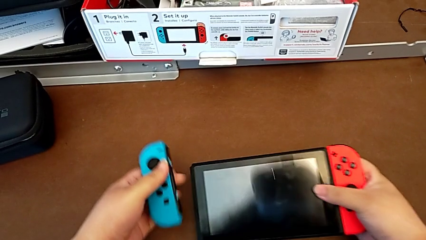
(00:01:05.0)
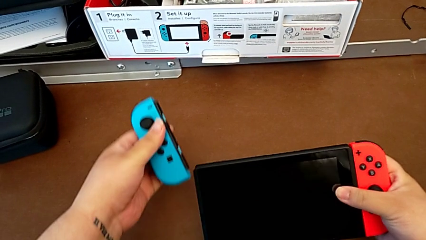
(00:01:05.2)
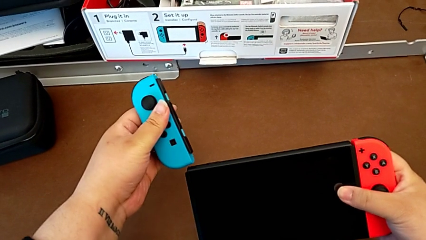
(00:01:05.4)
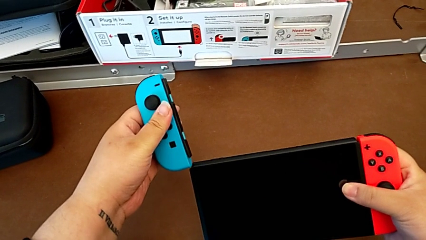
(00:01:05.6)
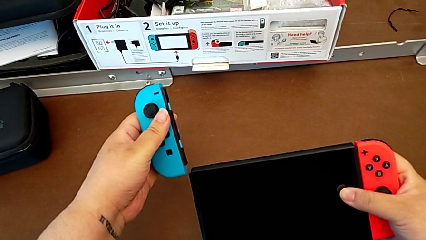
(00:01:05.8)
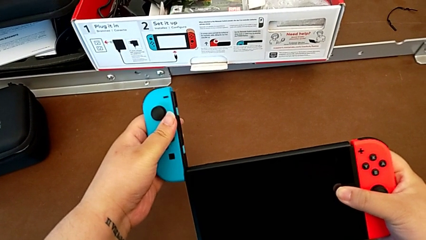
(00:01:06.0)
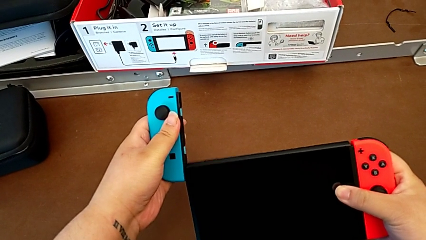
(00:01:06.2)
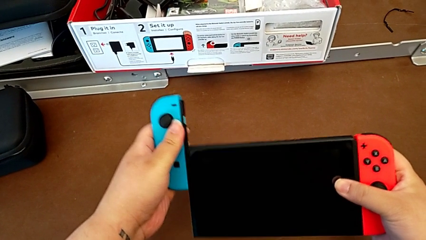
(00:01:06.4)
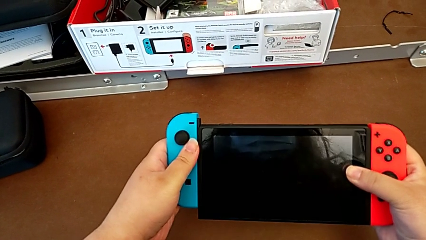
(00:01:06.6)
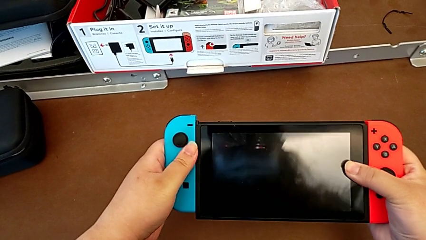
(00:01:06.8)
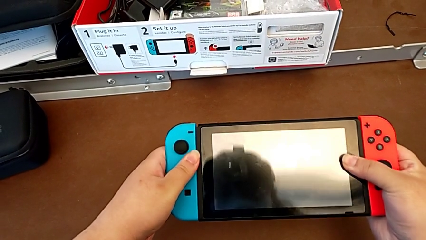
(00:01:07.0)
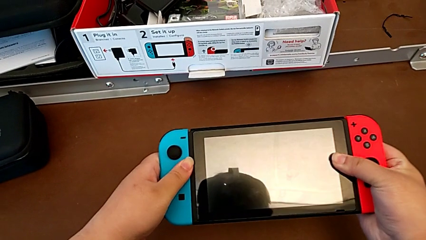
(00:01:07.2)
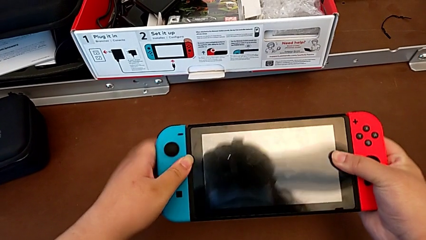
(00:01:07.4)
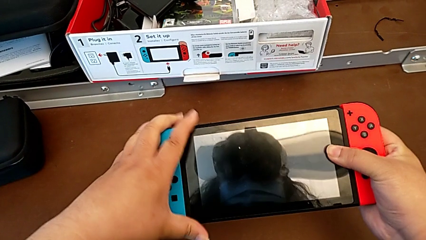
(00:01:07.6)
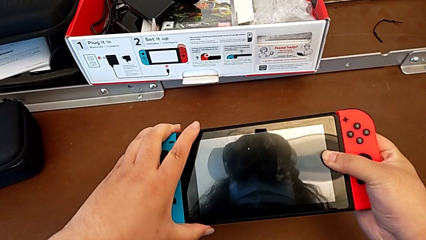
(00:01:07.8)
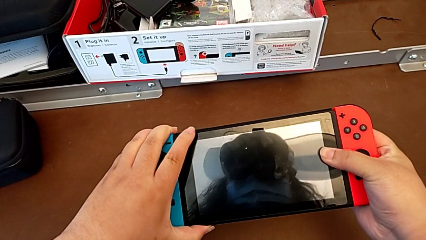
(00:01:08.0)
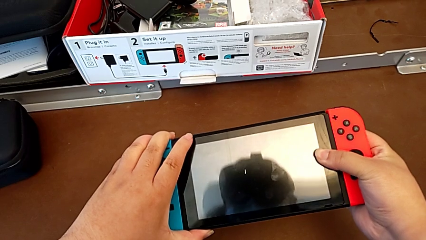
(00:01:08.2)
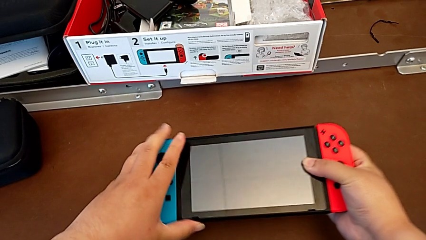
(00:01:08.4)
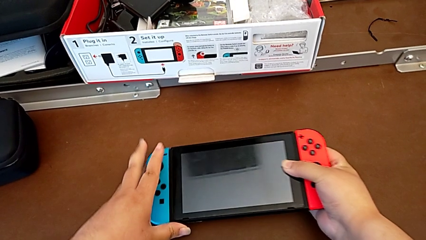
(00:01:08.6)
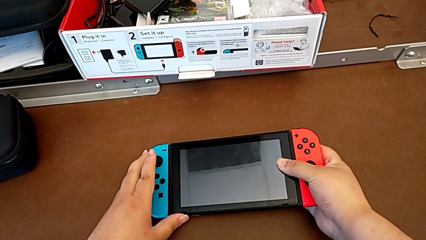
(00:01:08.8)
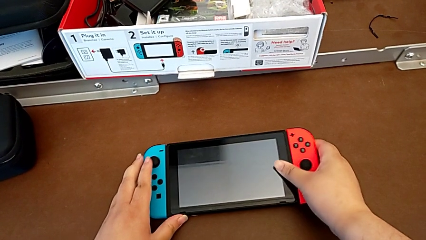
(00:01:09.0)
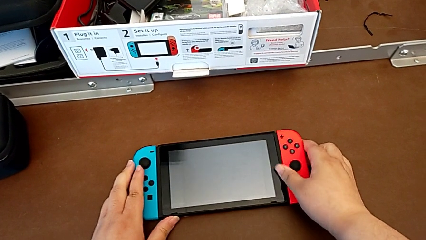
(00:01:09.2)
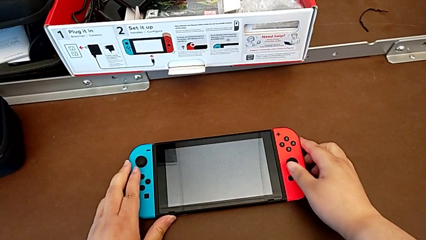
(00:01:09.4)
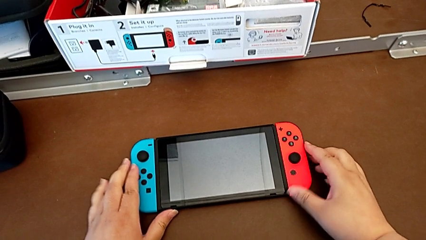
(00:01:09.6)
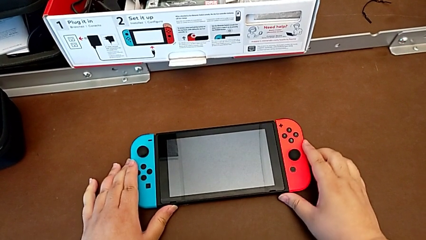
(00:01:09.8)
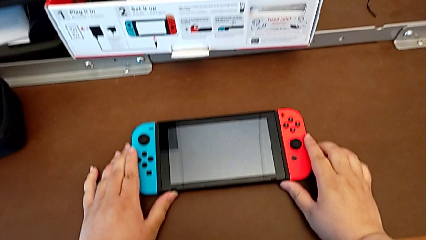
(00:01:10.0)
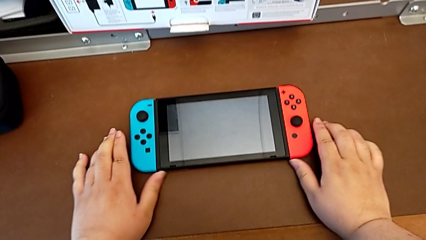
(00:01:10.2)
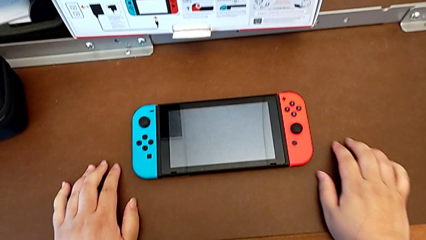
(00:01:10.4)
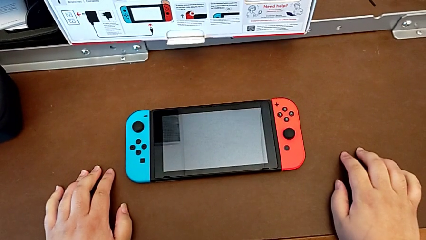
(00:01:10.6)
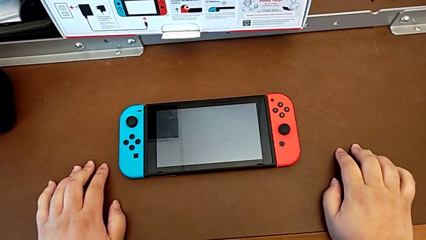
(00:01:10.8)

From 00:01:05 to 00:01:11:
The camera wearer is changing the joy-con controllers from the comfort grip to the Nintendo Switch. They insert the left Joy-Con controller and begin to place the Nintendo Switch.

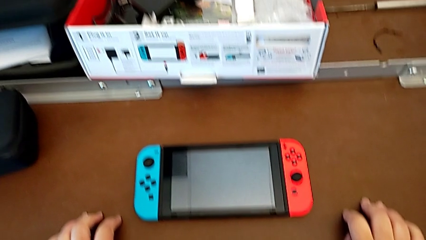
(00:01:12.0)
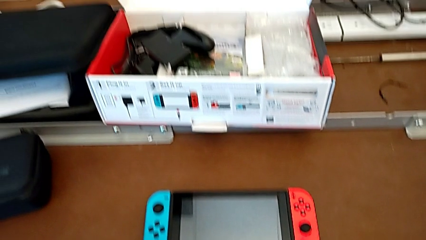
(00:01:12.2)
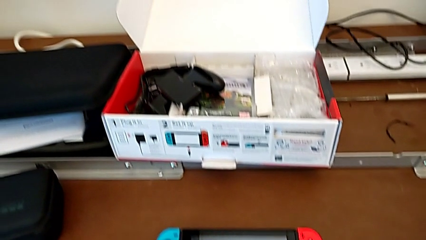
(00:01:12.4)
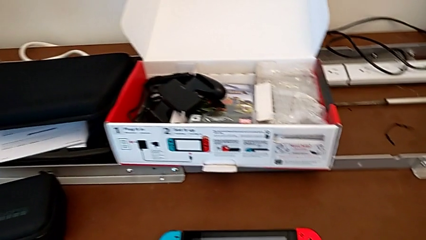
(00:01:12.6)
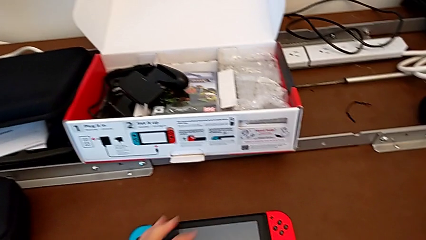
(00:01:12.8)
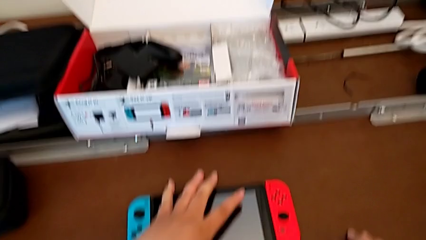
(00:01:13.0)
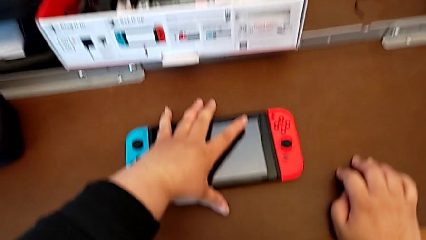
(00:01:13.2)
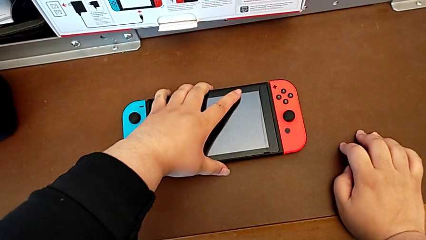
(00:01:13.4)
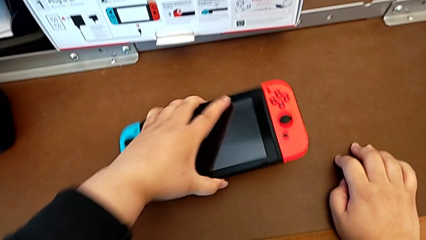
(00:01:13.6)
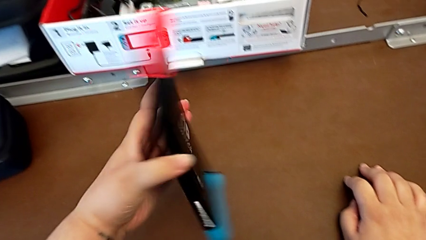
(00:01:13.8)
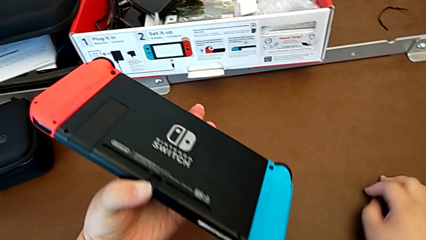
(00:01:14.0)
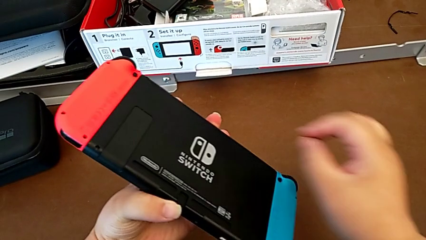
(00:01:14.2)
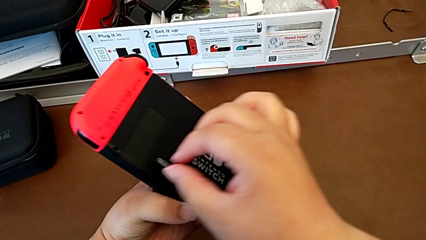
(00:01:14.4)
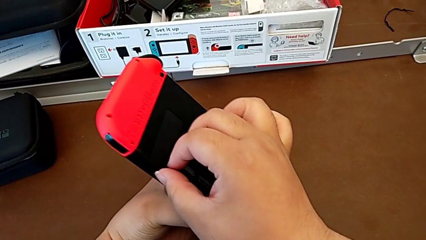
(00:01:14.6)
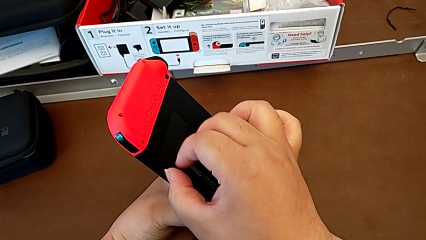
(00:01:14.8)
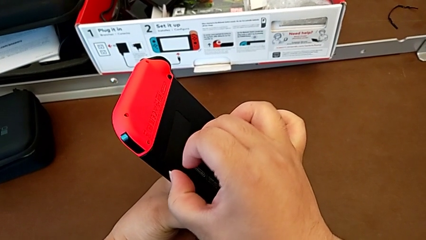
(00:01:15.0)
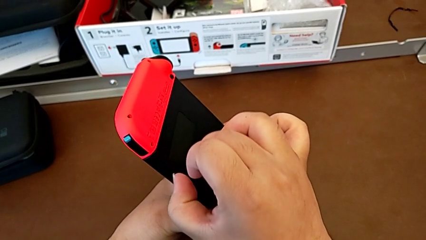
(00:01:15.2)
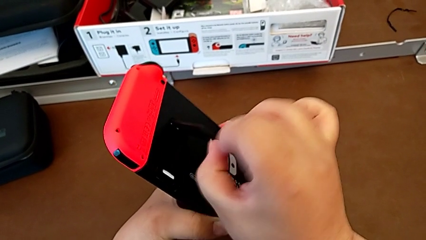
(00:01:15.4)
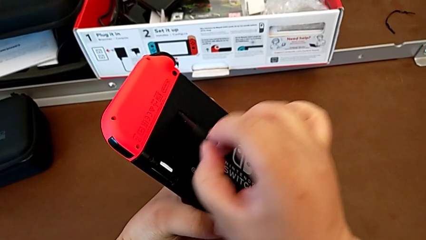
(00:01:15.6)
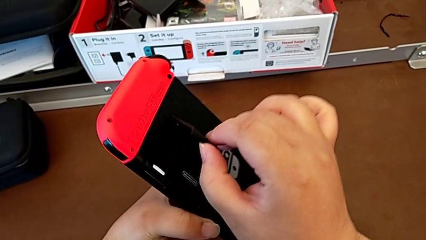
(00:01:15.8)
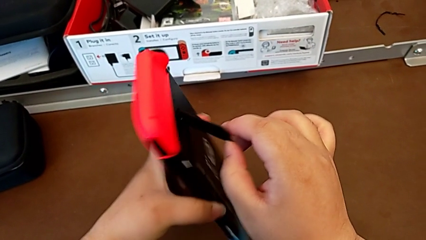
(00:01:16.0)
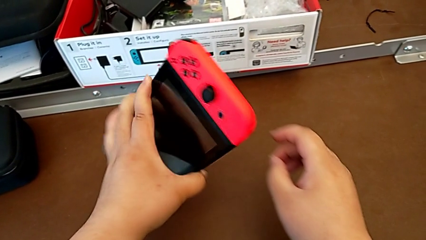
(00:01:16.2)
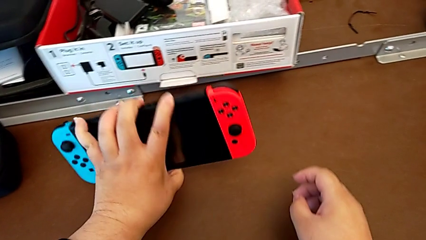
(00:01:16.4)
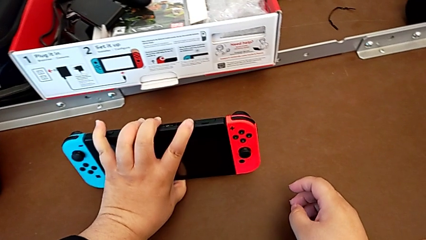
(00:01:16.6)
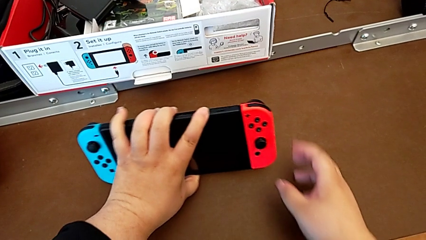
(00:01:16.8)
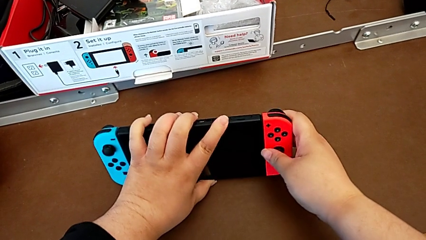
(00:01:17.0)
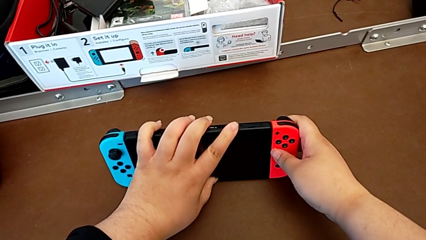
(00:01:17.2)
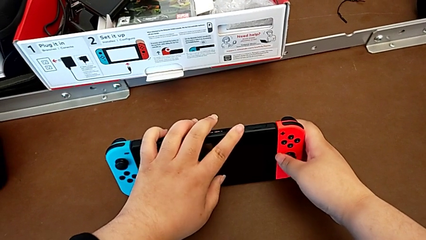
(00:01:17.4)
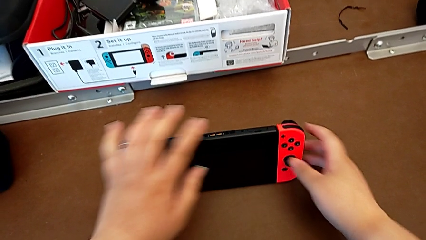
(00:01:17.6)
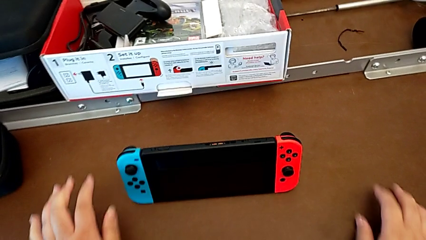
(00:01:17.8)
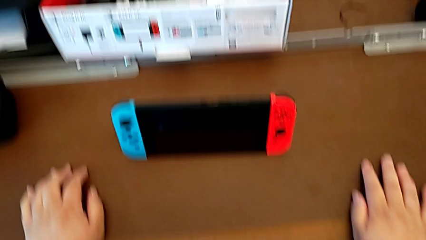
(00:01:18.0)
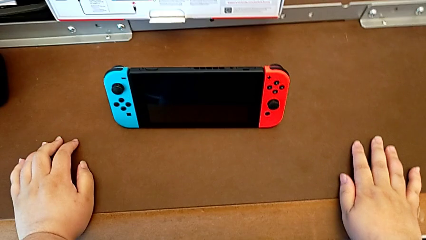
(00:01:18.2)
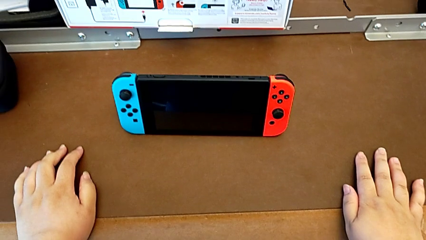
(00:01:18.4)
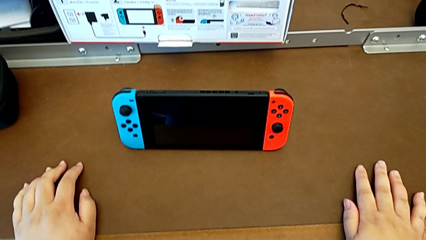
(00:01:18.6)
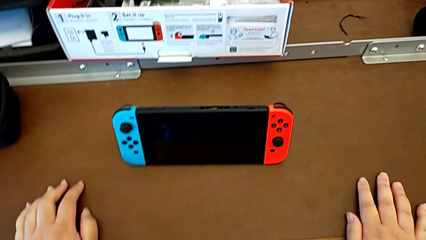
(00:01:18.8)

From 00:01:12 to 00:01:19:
The camera wearer opens the kickstand on the Nintendo Switch. They grab the Nintendo Switch, pull the kickstand and drop the Nintendo Switch.

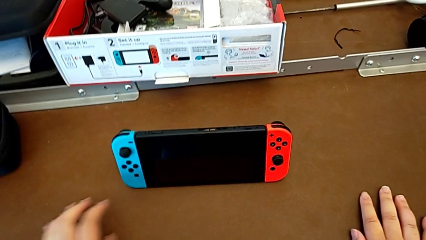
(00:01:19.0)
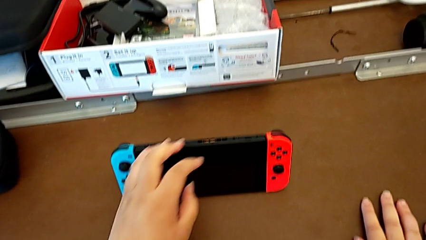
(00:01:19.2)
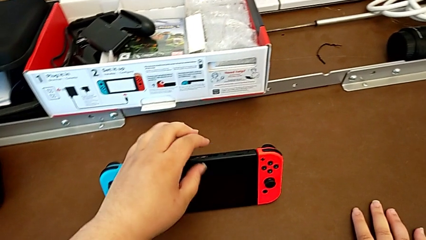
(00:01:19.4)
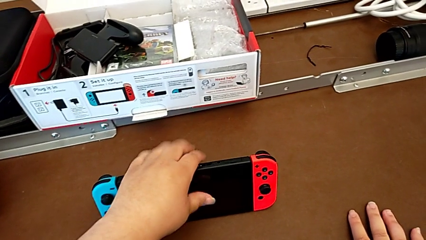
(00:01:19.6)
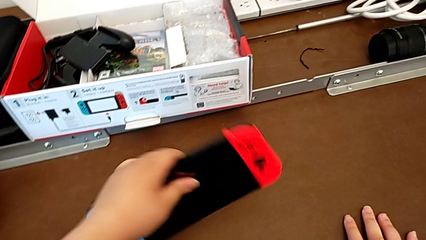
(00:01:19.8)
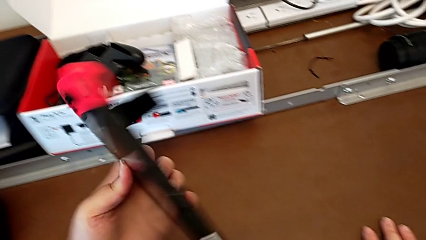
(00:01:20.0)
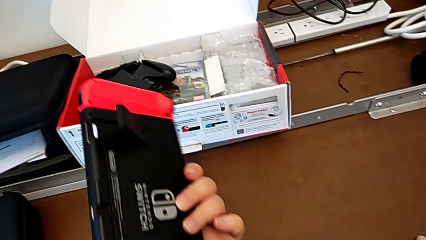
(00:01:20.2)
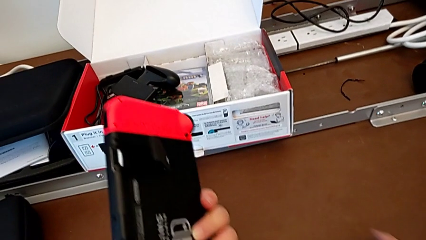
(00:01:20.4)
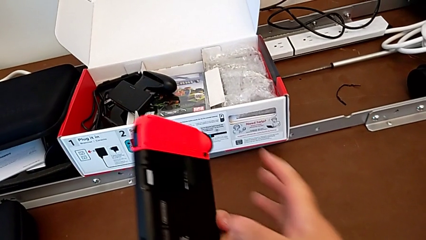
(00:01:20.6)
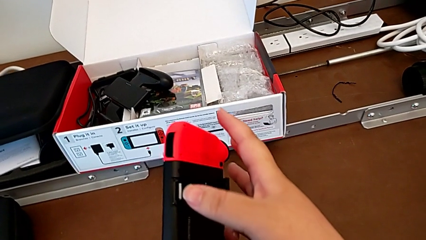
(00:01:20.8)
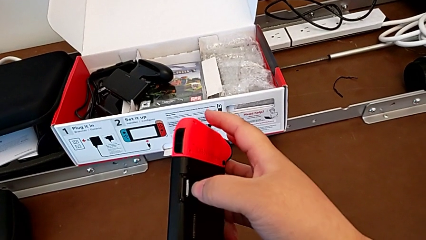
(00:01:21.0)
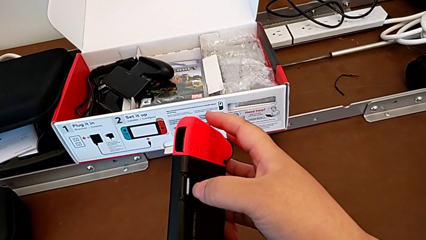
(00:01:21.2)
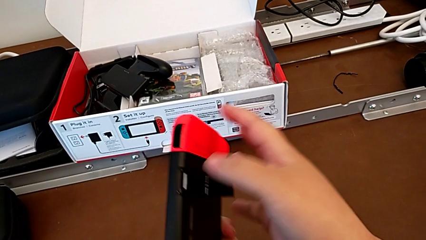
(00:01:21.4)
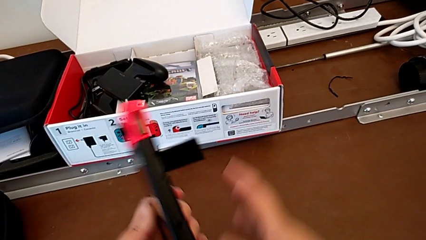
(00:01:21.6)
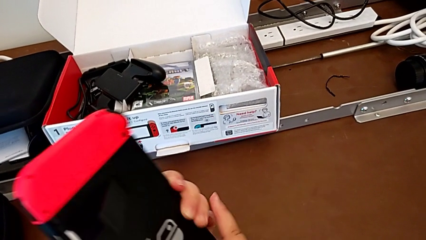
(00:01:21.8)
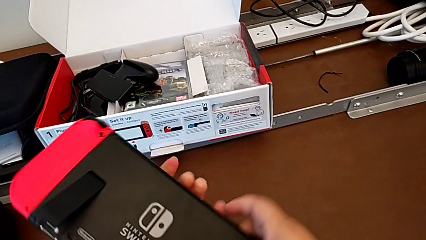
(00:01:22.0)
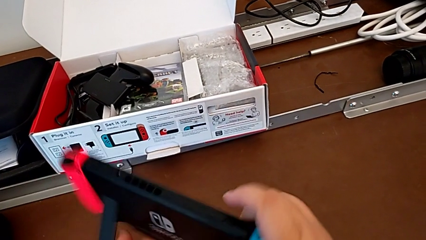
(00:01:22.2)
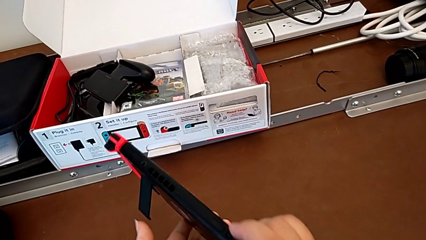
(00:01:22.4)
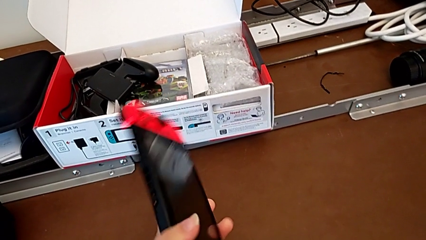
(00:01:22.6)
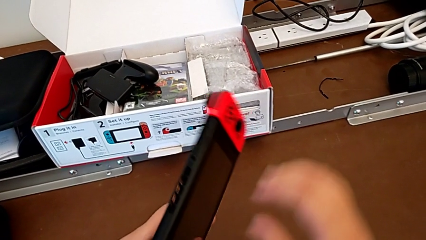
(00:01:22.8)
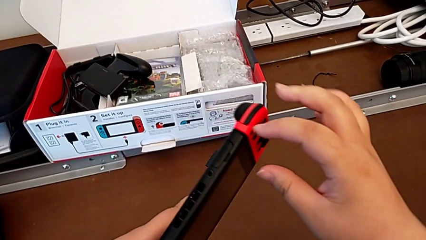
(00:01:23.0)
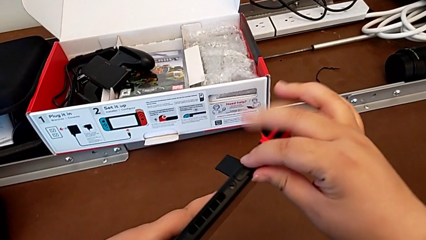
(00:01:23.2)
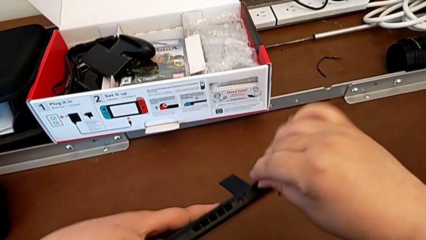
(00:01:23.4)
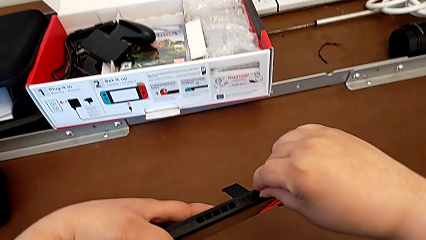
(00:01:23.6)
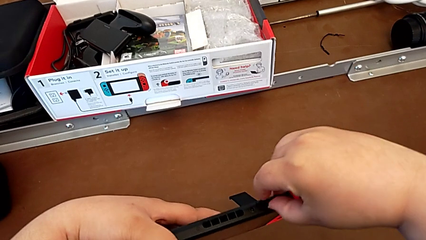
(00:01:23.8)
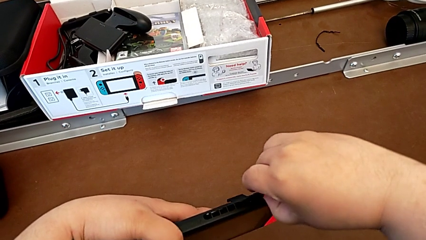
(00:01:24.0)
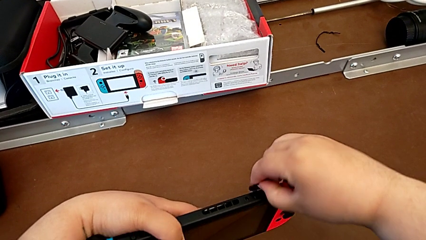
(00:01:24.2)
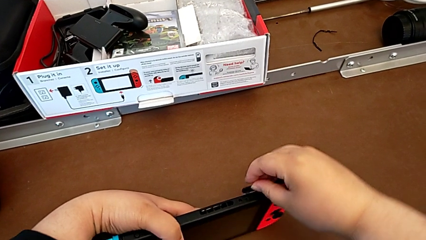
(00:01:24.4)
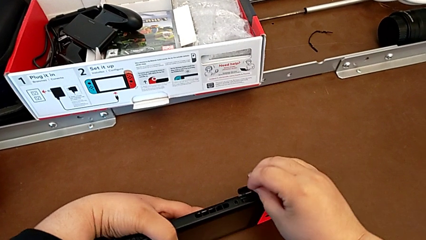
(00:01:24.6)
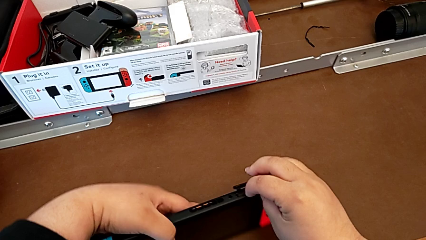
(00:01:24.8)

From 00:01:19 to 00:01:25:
The camera wearer is changing a game card for the Nintendo Switch. They grab the Nintendo Switch, inspect it and open the game slot.
